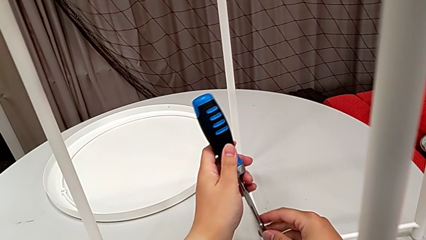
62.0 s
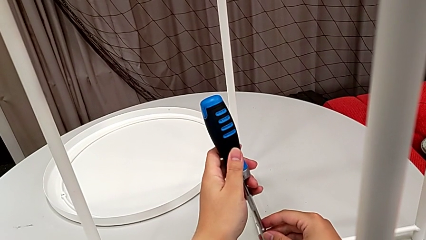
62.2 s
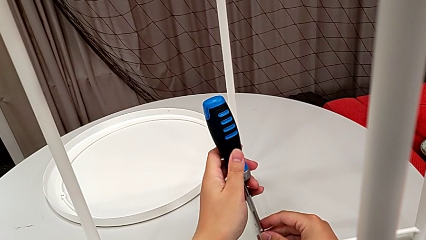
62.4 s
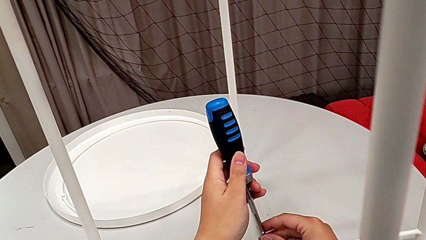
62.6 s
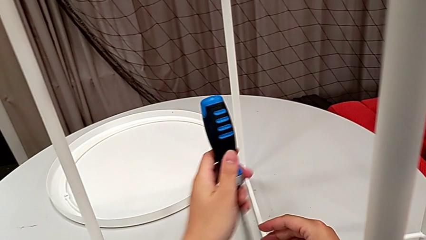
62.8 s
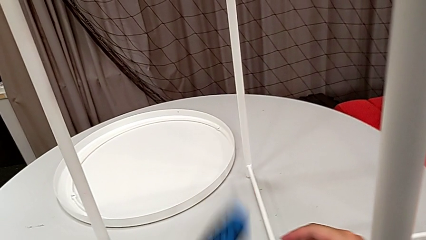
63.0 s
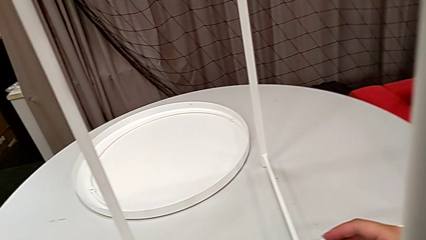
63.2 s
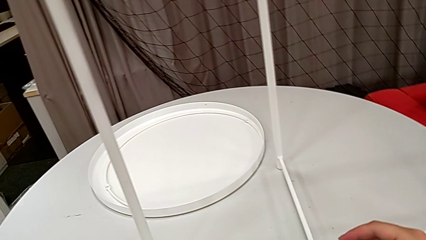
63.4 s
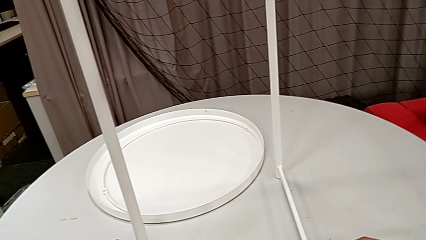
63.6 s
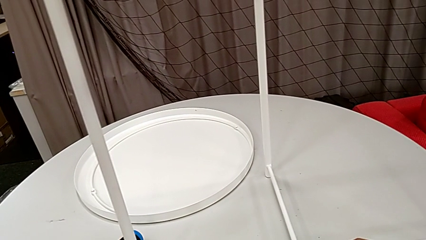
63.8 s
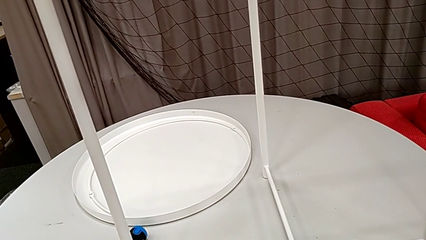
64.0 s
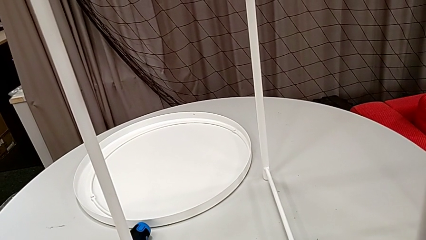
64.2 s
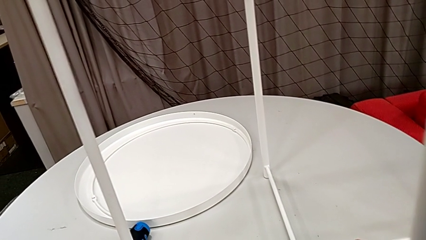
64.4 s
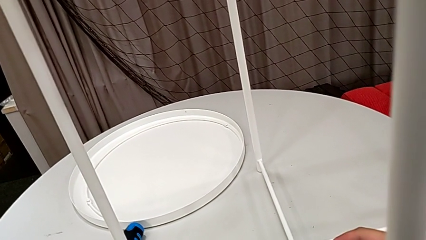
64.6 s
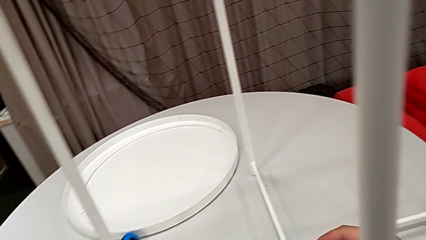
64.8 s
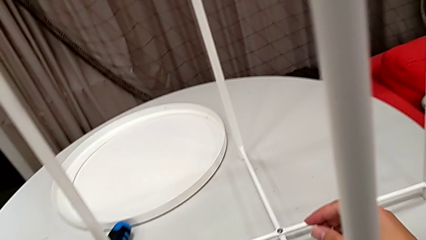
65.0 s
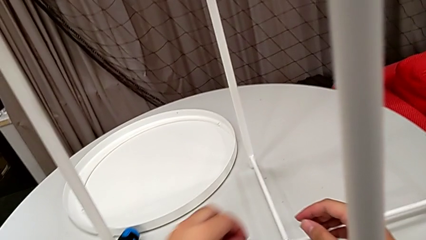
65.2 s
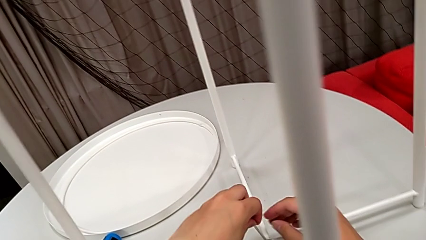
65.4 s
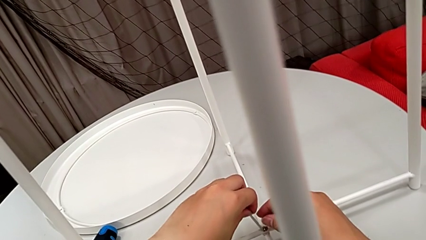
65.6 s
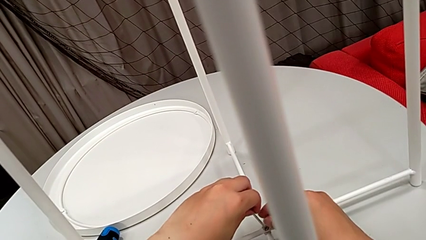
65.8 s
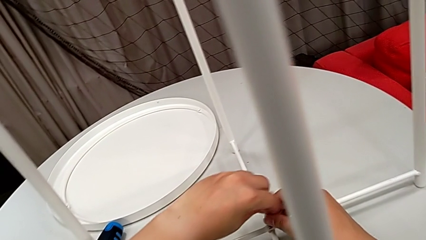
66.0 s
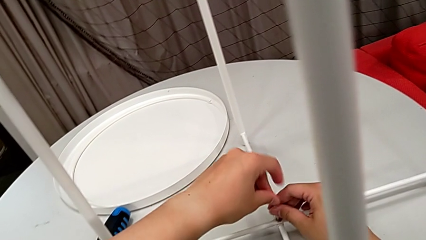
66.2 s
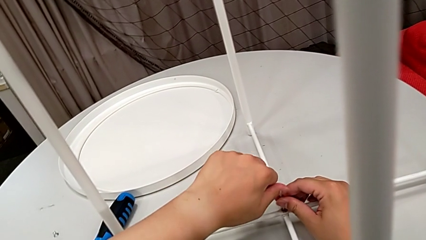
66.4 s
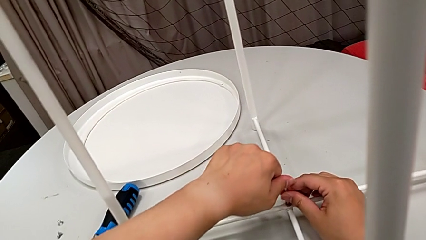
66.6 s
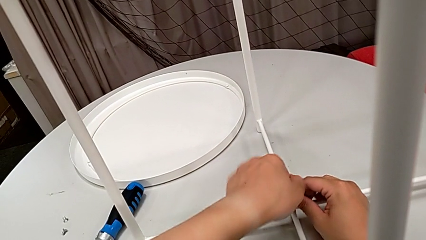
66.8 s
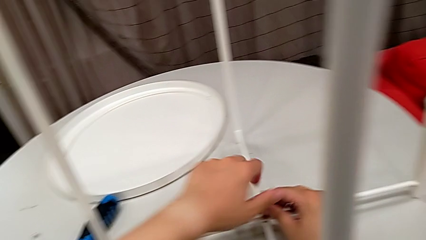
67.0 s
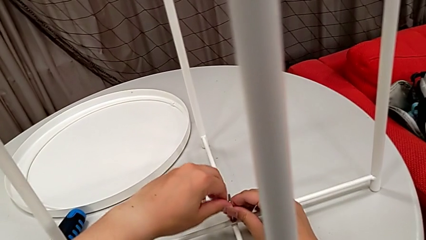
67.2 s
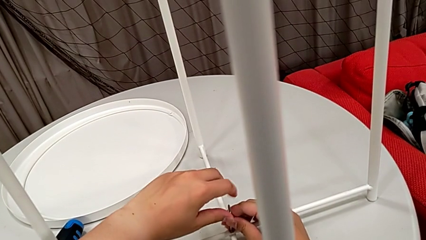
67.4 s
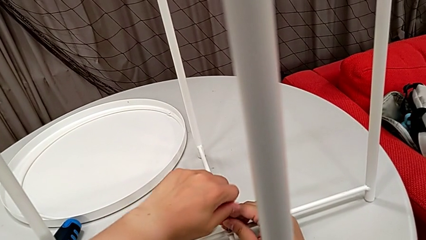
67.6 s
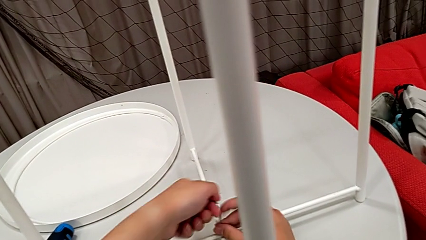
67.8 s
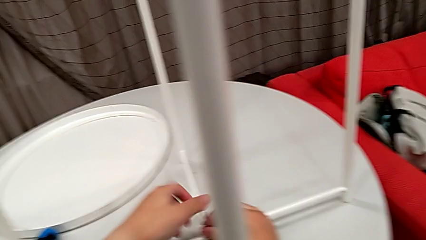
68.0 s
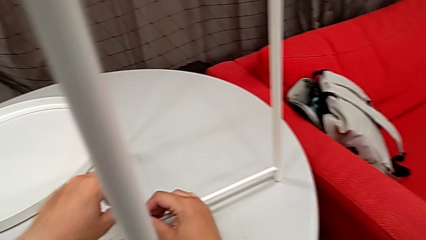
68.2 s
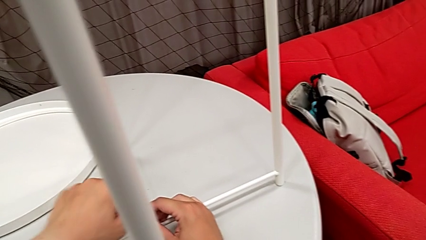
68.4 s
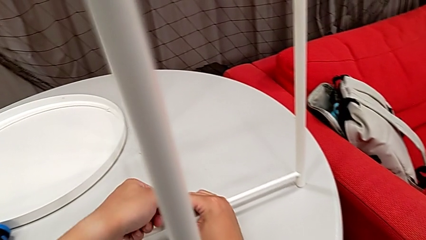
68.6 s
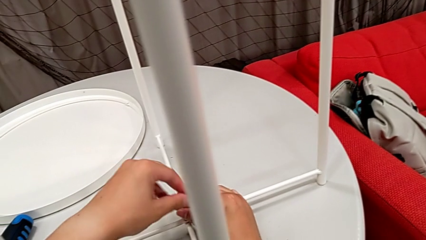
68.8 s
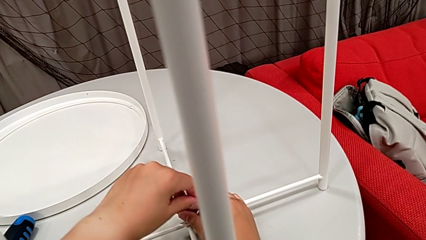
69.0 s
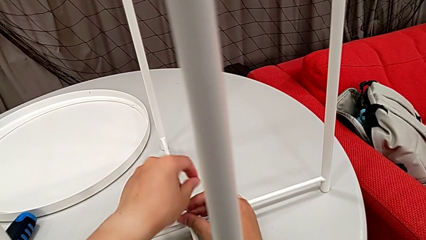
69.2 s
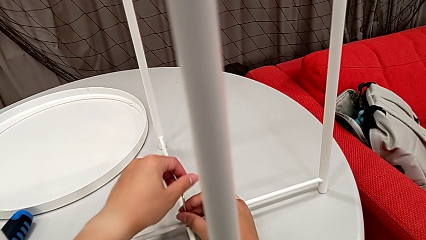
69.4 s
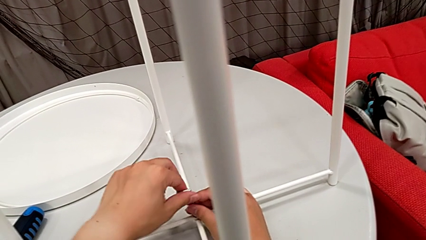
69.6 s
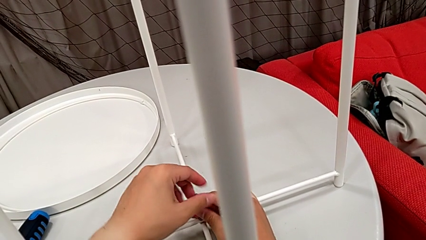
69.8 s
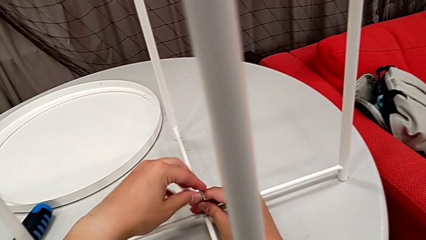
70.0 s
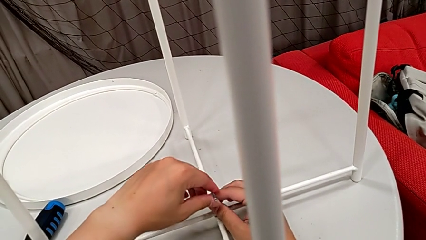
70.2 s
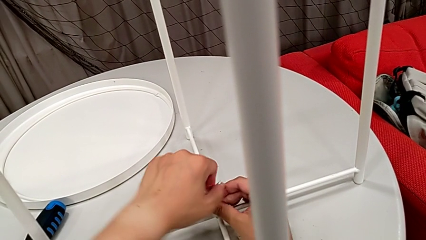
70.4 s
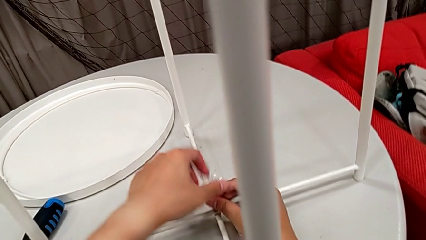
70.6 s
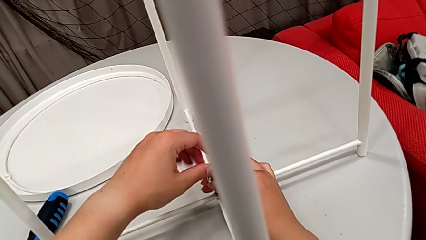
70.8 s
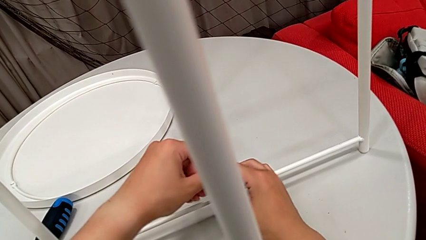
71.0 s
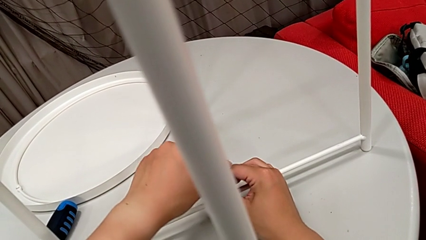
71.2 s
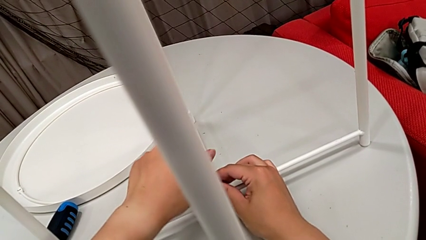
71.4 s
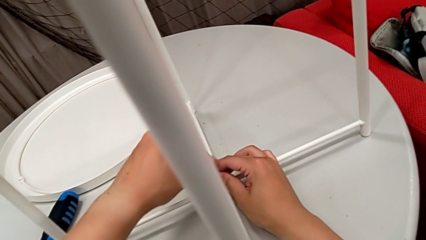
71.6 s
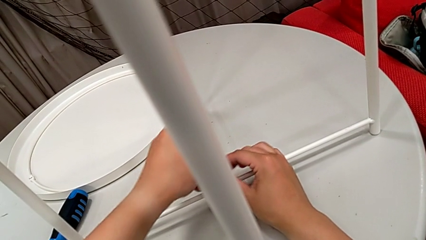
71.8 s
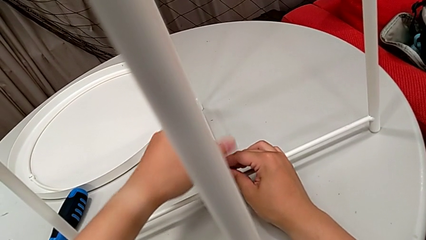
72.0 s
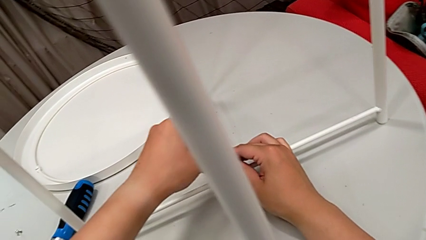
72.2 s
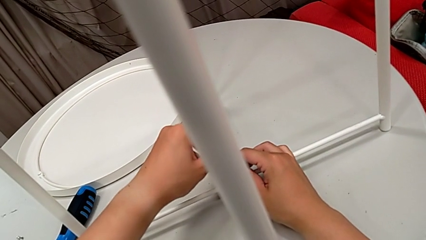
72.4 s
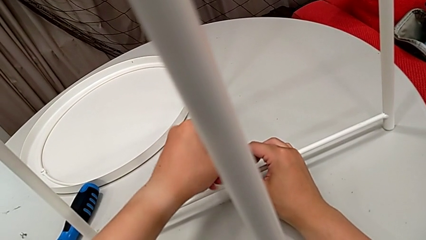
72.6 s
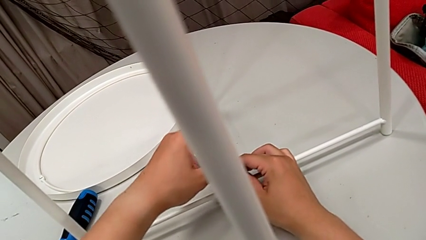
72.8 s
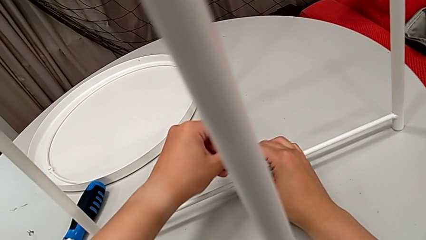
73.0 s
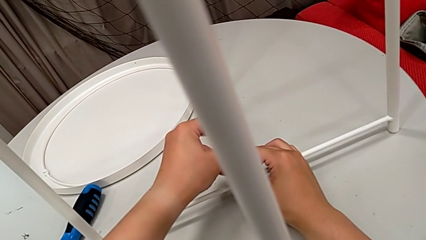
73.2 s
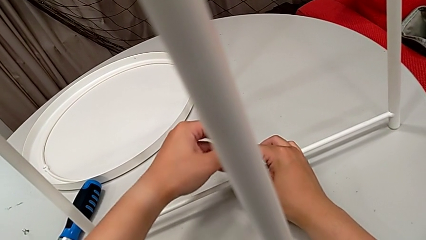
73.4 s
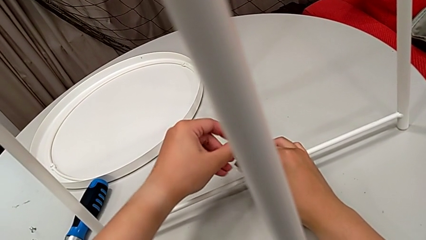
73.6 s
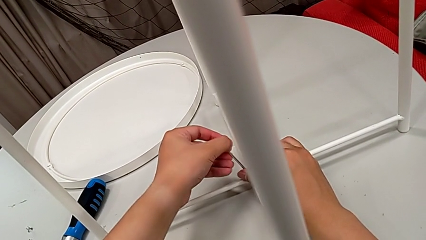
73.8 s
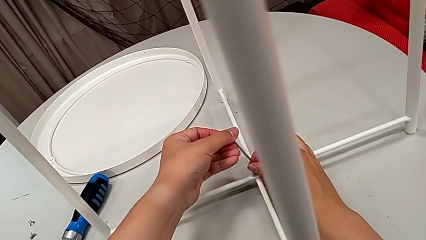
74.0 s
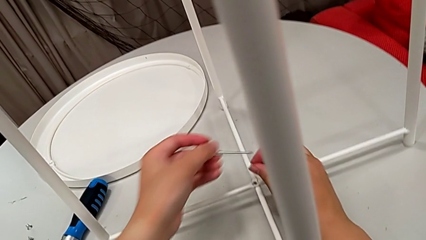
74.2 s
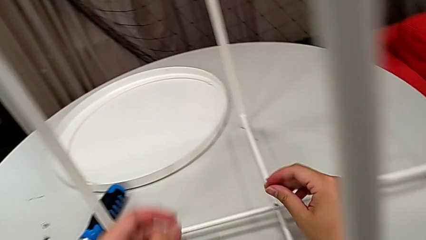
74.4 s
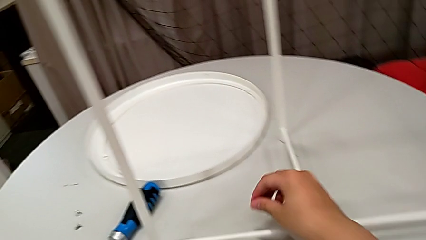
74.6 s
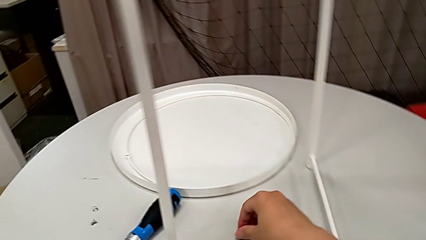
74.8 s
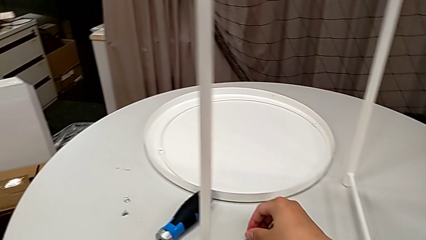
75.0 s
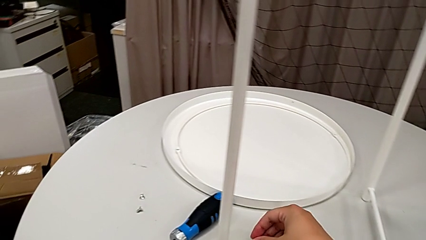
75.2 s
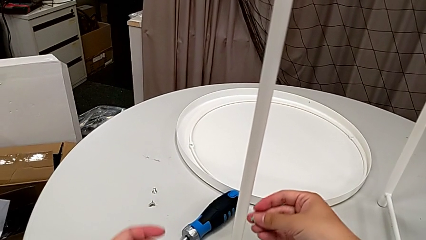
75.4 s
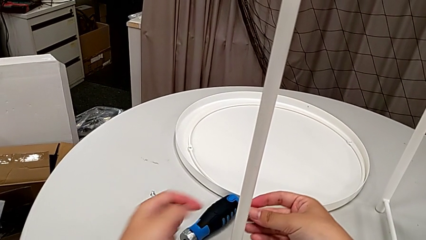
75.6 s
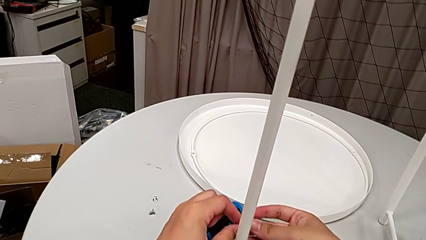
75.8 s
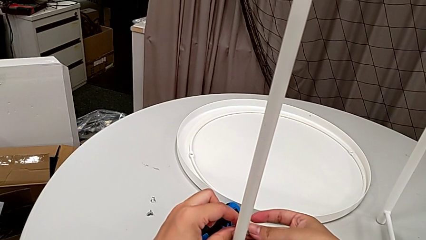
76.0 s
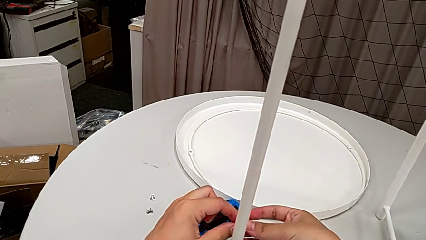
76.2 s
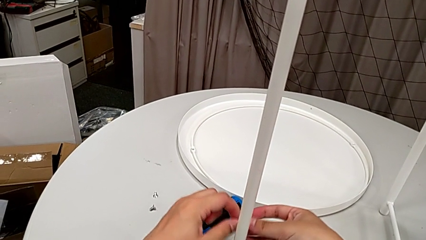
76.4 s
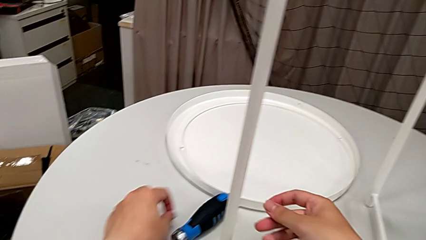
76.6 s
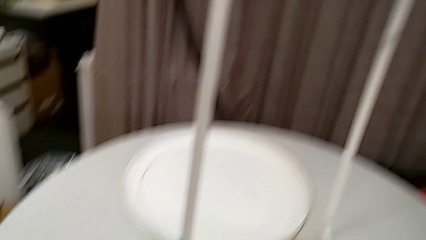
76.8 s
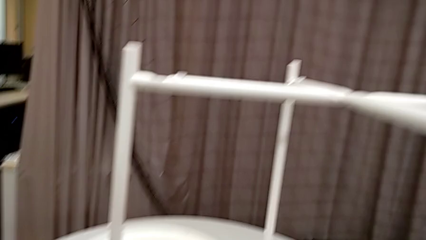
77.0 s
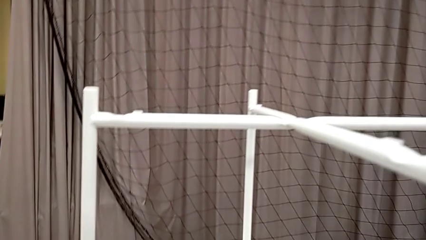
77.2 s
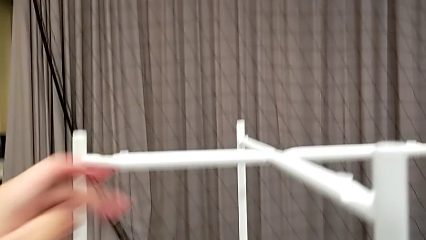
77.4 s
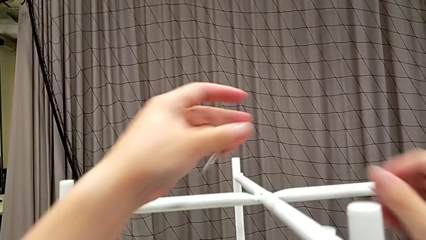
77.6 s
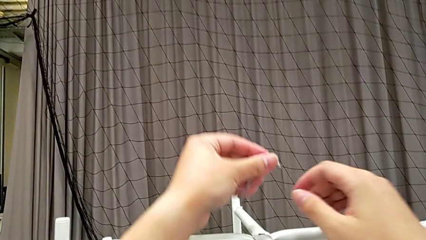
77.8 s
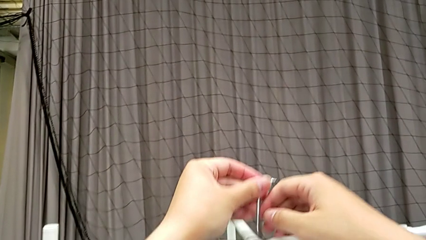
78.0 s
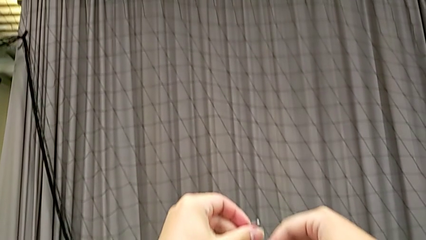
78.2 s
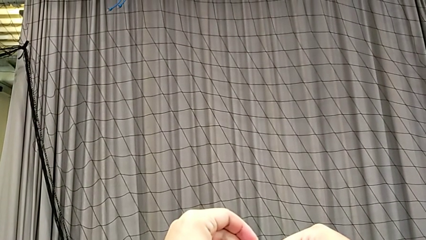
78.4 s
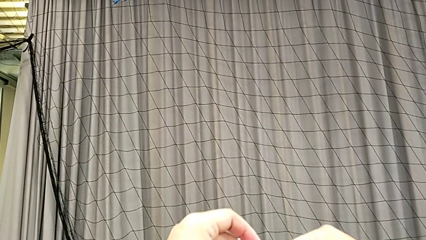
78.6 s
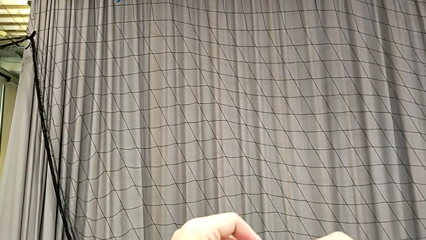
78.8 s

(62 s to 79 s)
The camera wearer is unscrewing the hex socket heads from the legs of the table. They place the screwdriver, place the Allen wrench, insert it and unscrew the hex socket head. They disassemble the hex socket head with the right hand and withdraw the Allen wrench with the left hand. They grab the hex socket head, place it, approach the hex socket head and insert the Allen wrench.
